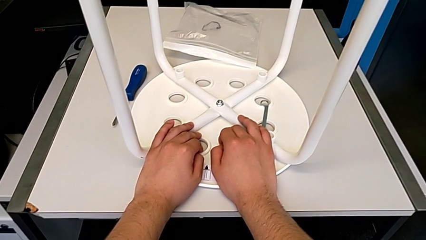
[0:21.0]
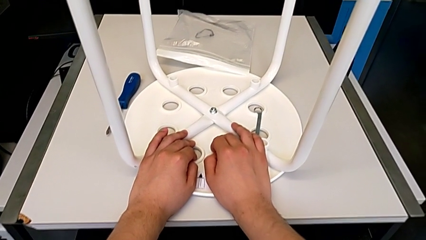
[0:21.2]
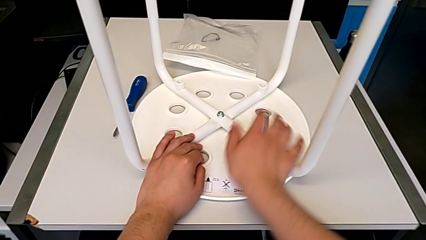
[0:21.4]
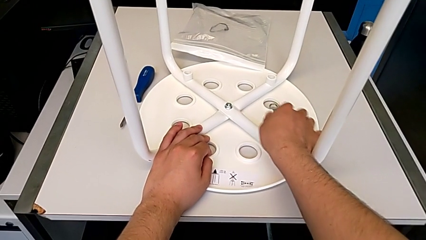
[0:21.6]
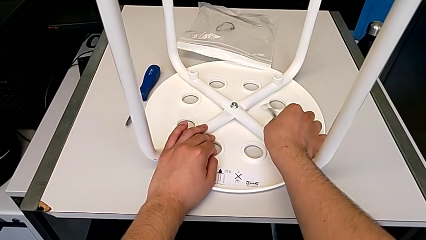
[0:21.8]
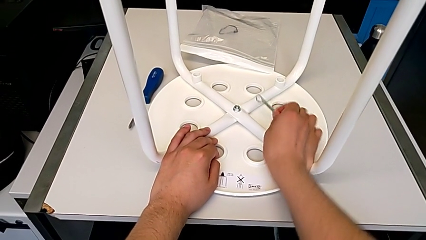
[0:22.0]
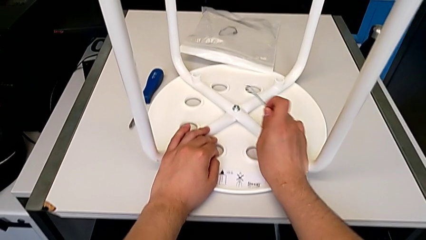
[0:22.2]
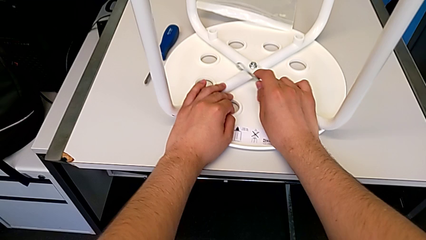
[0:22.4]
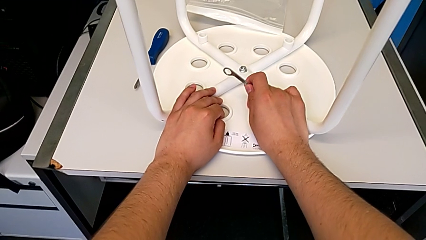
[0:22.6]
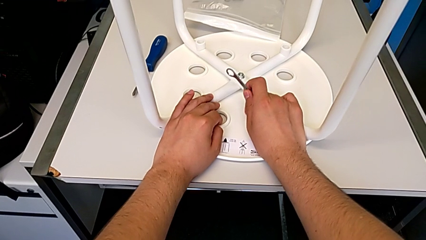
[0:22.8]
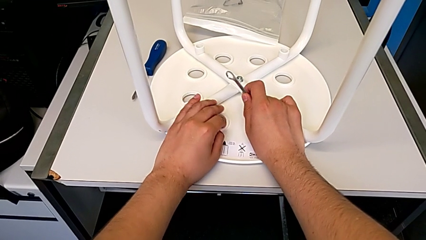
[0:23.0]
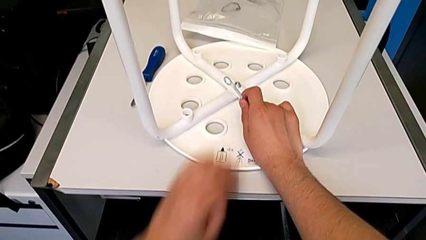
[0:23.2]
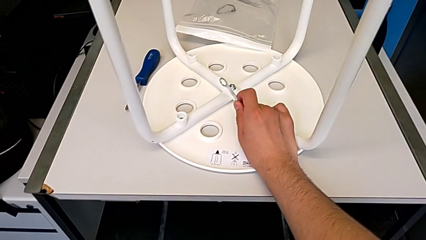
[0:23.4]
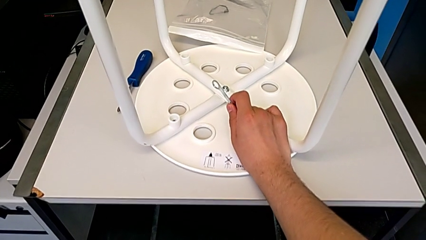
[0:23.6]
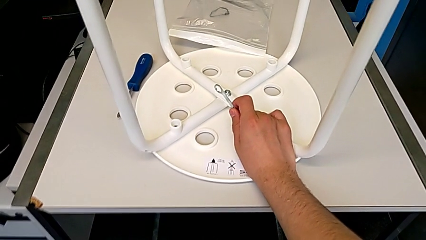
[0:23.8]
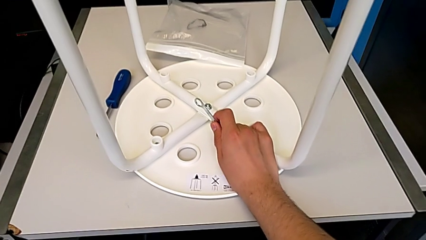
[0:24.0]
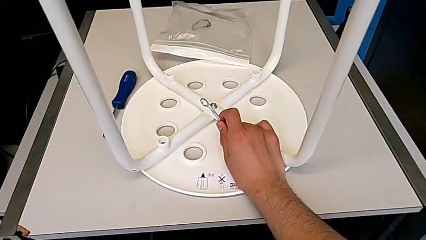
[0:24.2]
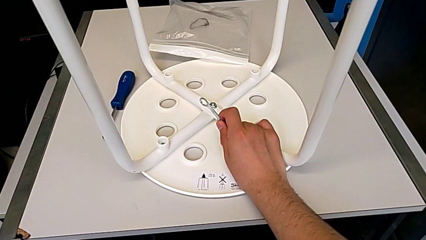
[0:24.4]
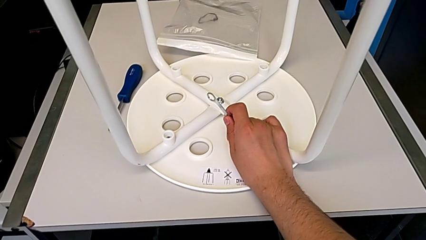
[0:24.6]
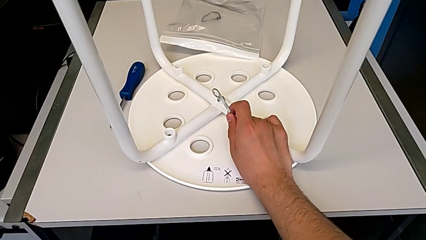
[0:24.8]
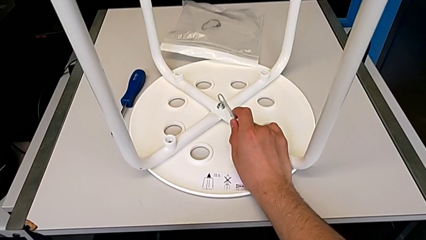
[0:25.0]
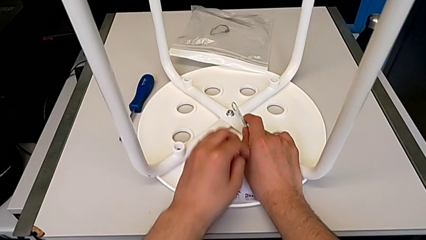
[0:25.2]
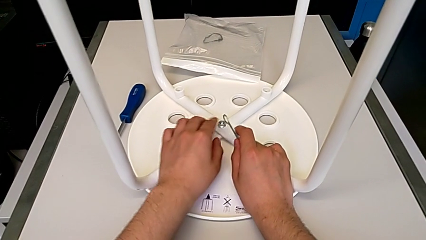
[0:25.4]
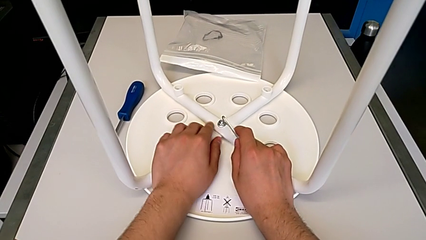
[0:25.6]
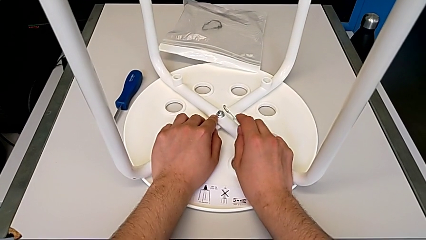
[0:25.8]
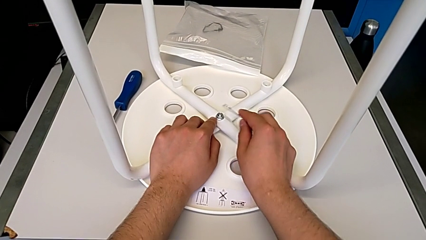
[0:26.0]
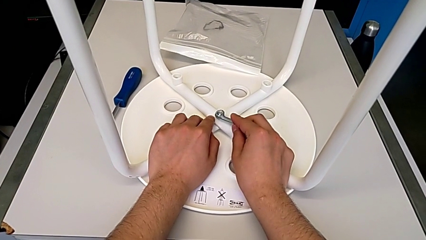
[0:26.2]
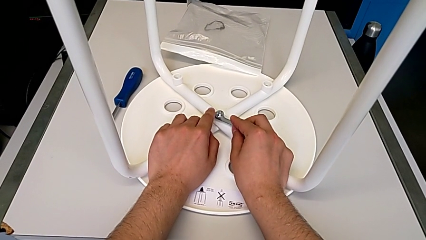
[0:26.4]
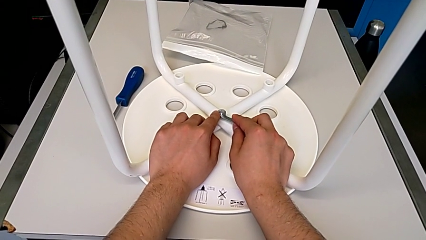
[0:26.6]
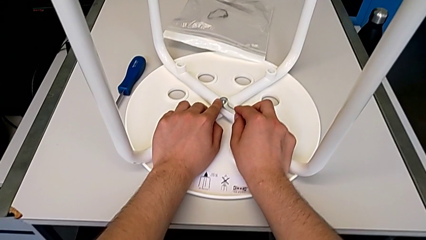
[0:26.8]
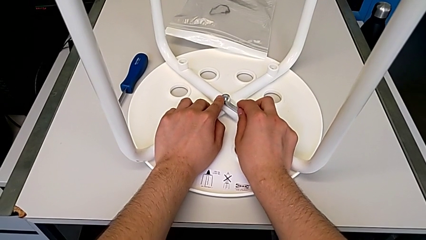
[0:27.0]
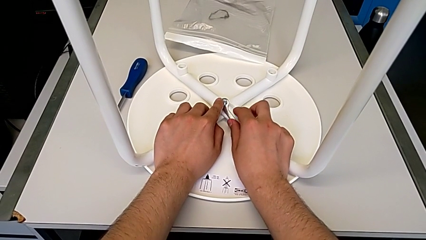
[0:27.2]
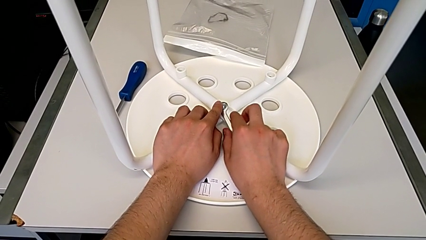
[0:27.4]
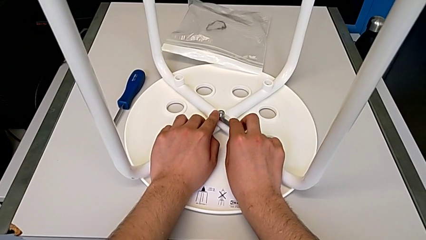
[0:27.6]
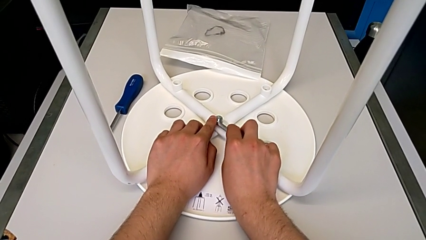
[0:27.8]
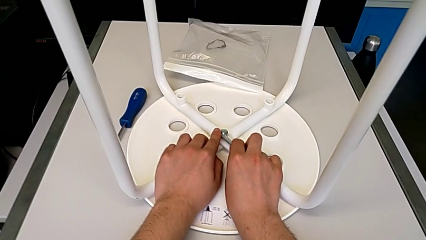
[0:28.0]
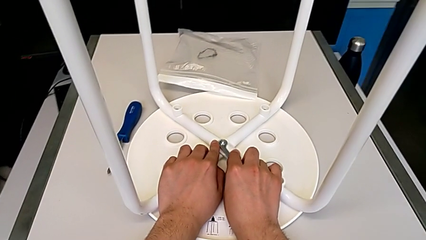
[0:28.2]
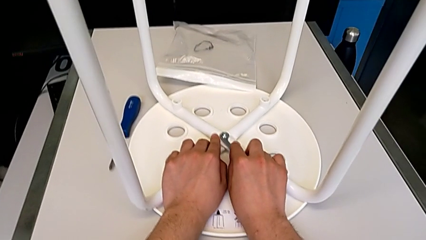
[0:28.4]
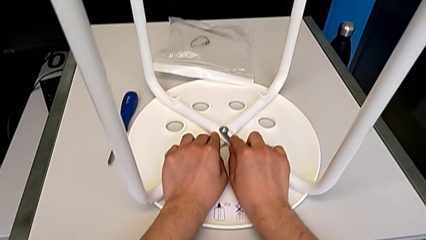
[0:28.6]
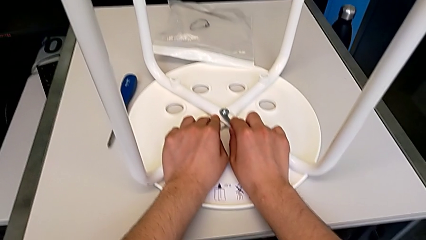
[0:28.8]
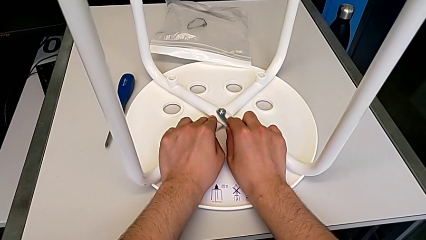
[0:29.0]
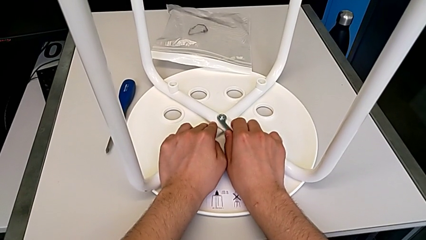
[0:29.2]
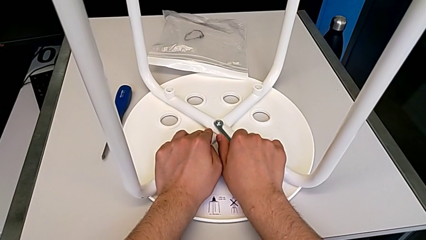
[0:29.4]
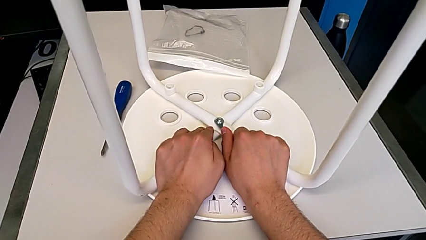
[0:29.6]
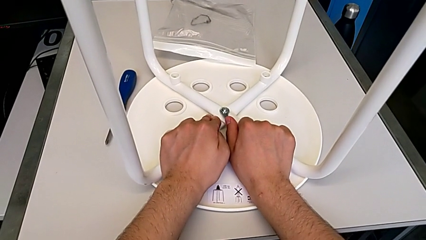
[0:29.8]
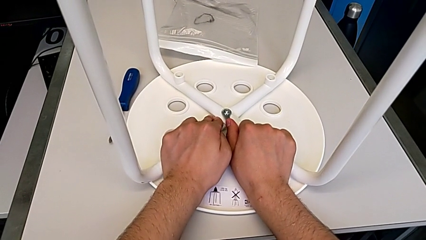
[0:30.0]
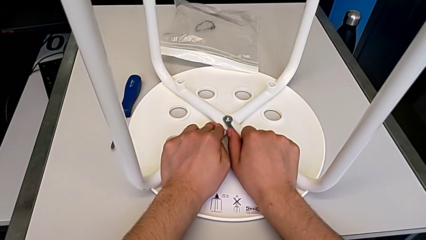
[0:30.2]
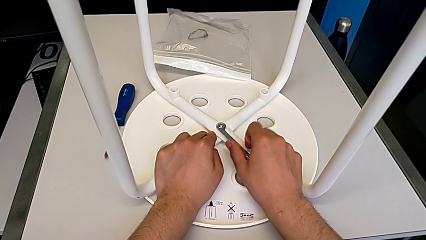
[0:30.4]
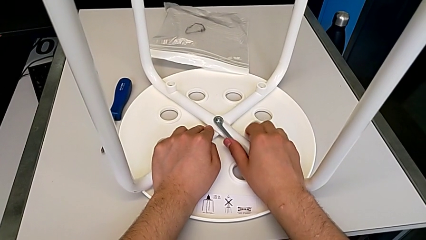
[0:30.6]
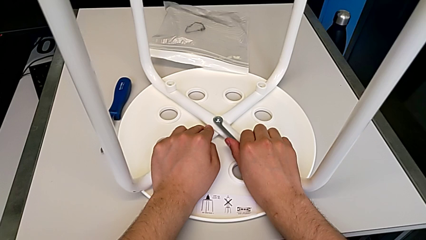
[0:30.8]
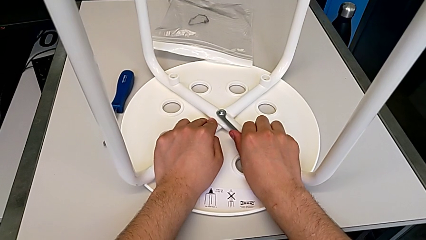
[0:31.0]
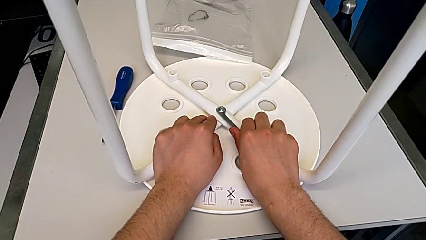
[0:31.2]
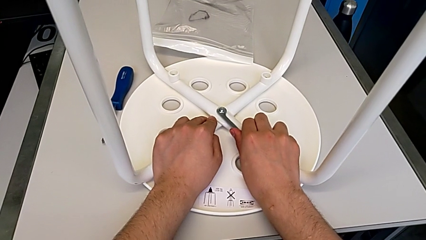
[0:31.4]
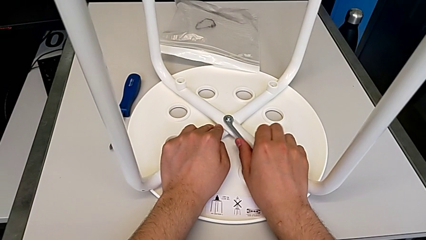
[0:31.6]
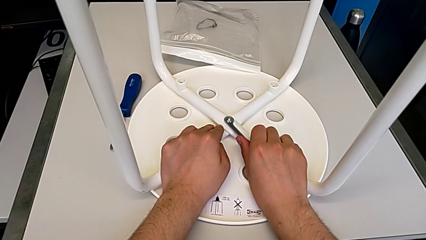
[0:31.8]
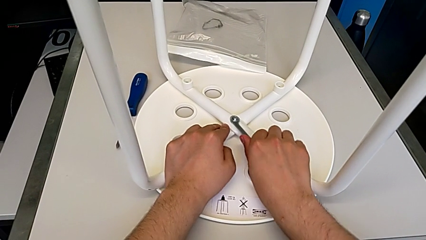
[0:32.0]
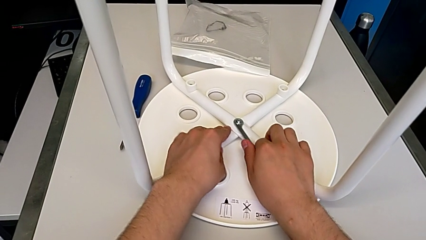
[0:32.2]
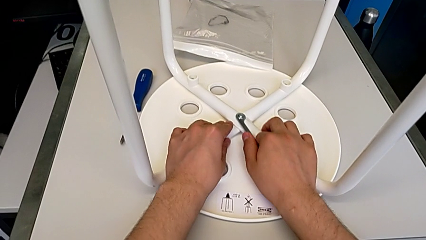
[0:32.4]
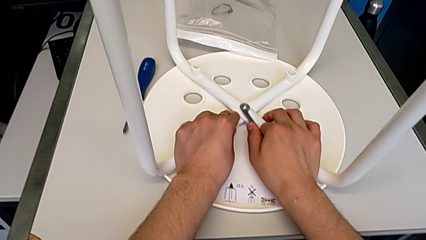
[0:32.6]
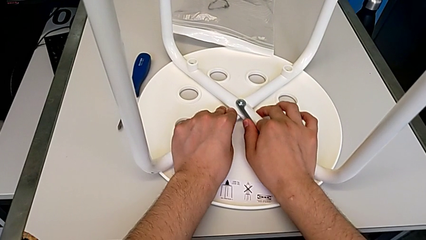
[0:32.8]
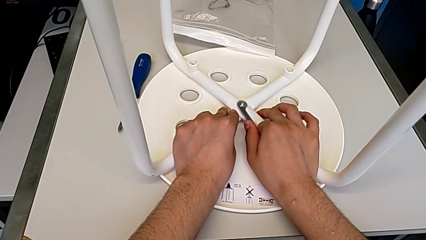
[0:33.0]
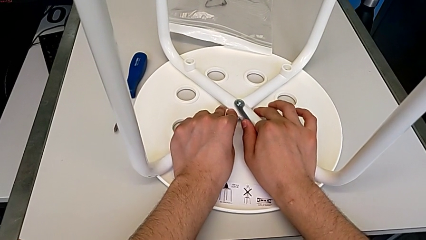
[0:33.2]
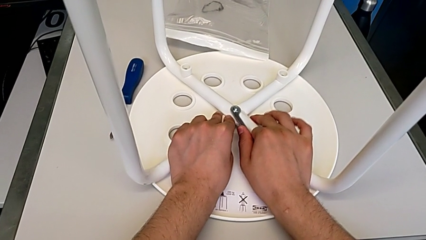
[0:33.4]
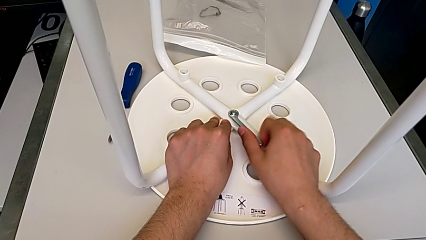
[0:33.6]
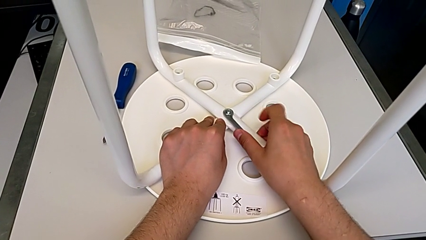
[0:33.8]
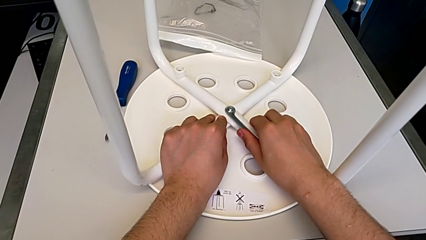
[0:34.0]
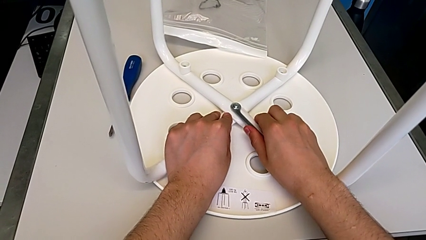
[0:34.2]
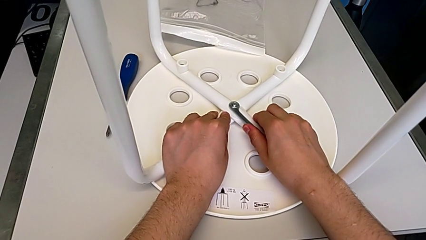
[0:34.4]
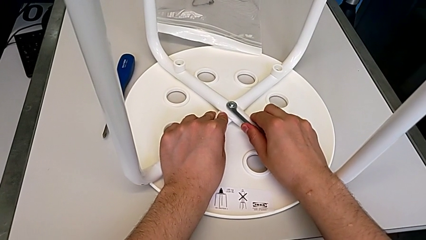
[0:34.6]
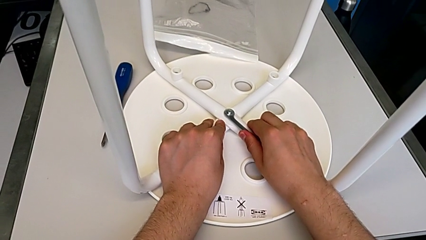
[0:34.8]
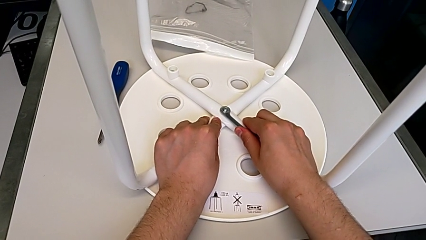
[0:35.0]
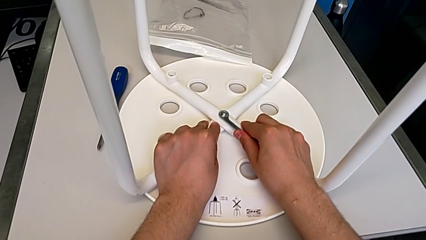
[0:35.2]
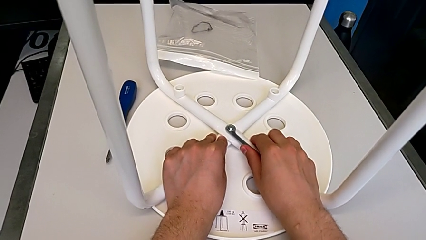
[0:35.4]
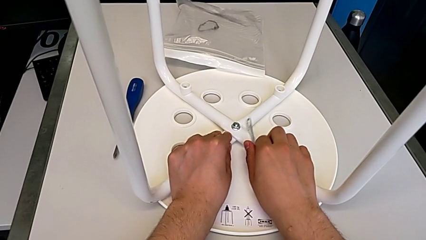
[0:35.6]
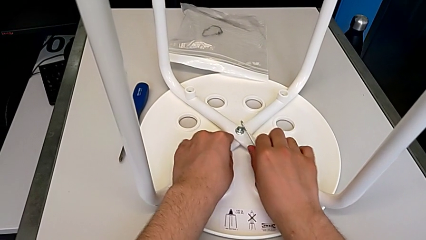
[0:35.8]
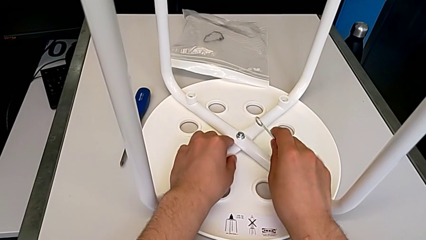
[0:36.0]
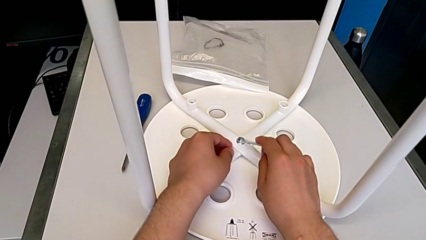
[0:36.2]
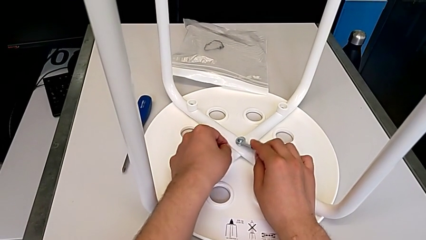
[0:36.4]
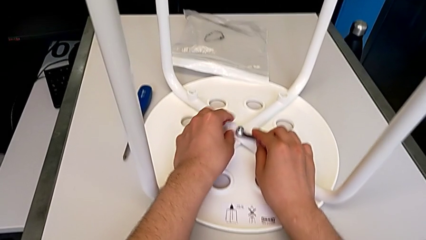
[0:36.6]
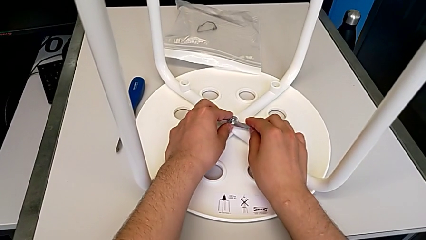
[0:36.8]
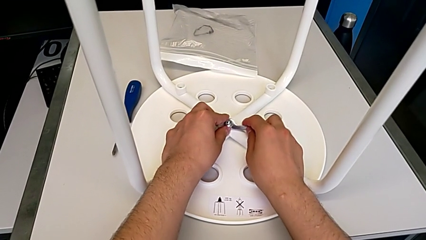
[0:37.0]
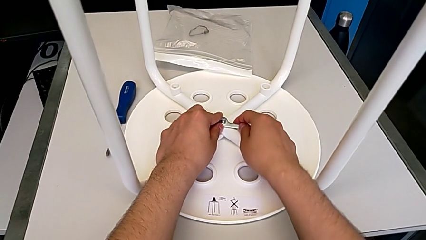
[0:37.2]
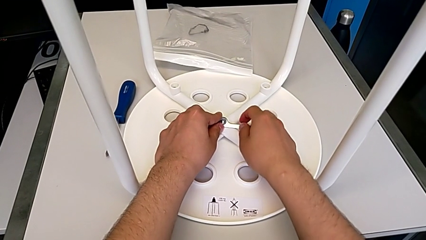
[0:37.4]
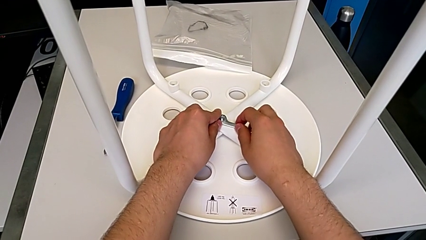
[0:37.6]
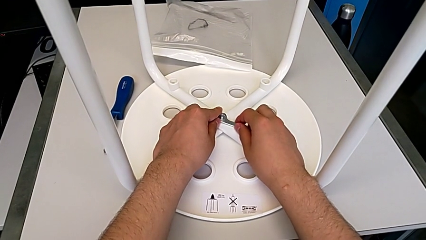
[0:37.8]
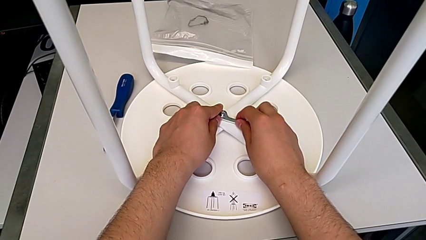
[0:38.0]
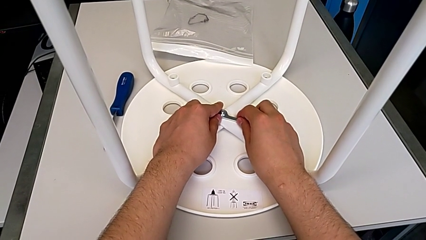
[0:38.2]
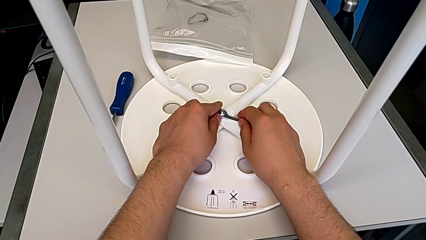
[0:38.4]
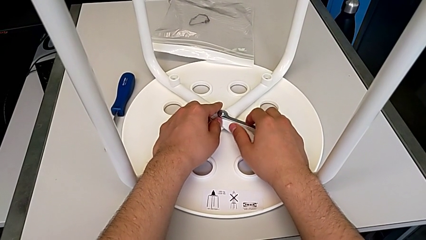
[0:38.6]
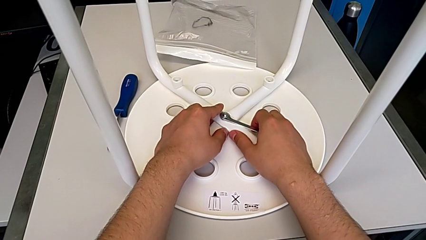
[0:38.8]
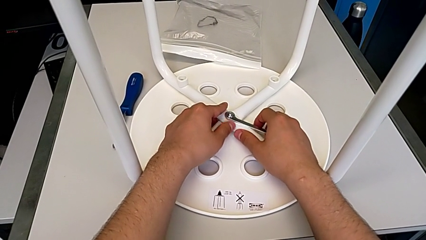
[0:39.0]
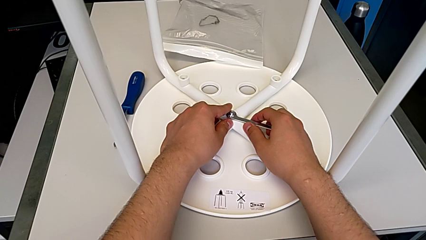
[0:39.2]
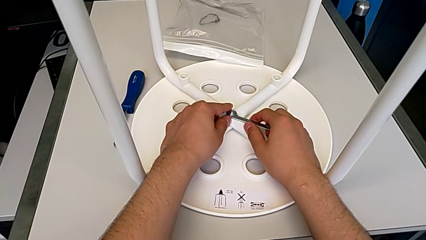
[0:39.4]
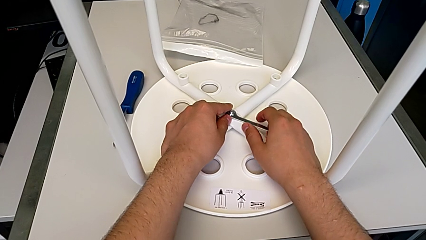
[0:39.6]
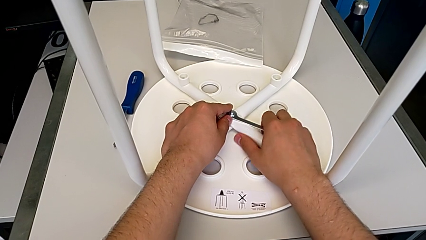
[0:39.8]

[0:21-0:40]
The camera wearer is loosening the middle hex nut. They grab the hexagonal wrench, lift it, hold it, insert it, pull it, unscrew the middle hex nut, disassemble the hexagonal wrench and insert it.
